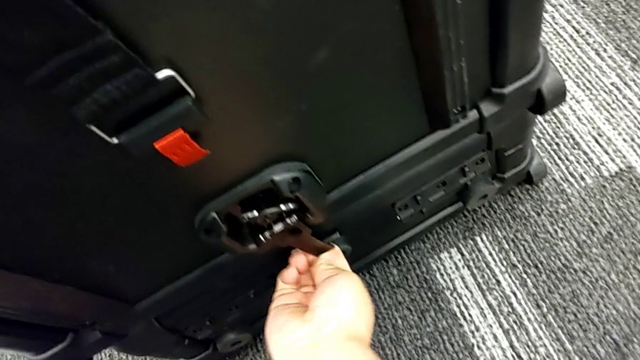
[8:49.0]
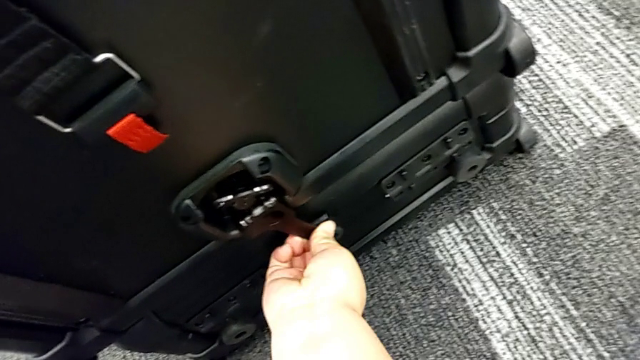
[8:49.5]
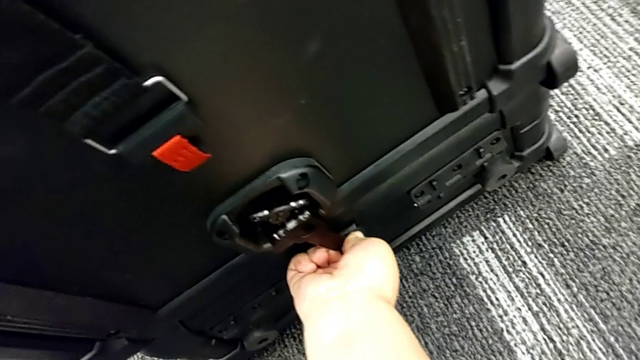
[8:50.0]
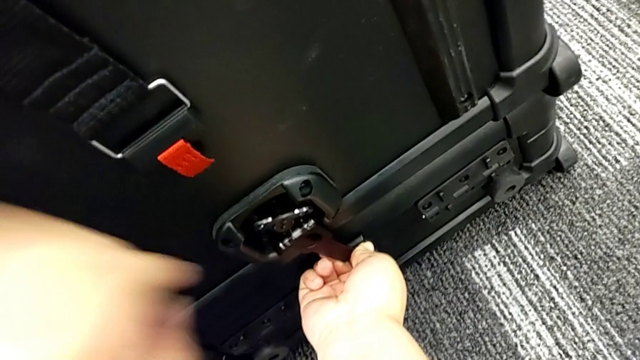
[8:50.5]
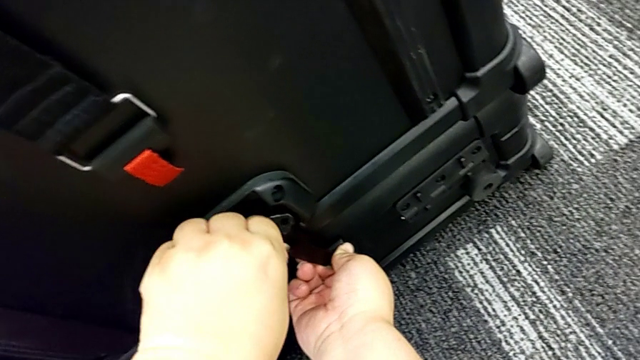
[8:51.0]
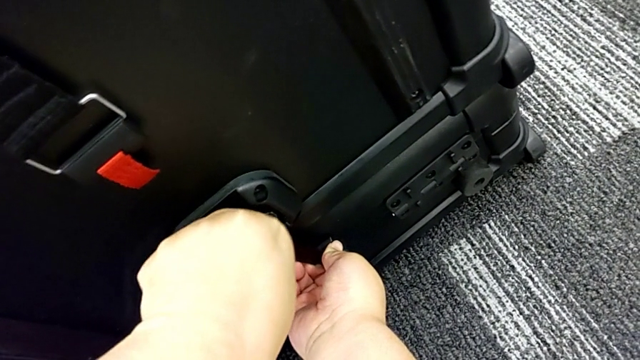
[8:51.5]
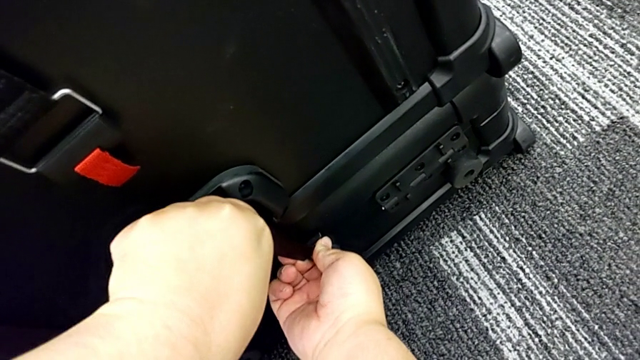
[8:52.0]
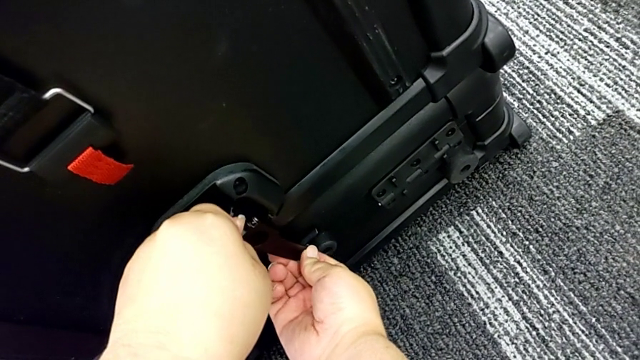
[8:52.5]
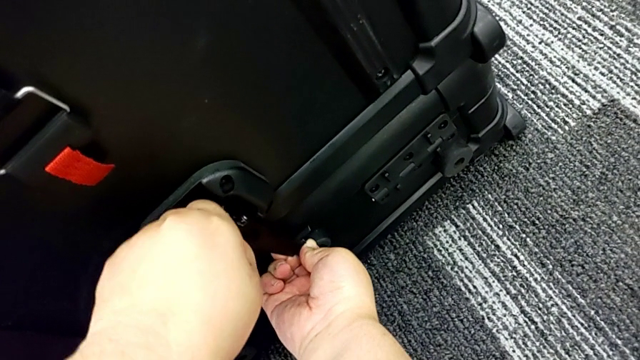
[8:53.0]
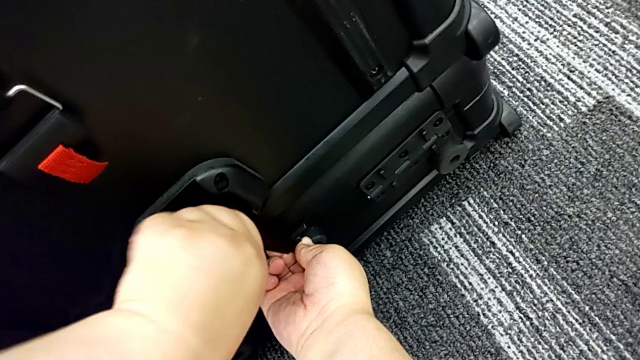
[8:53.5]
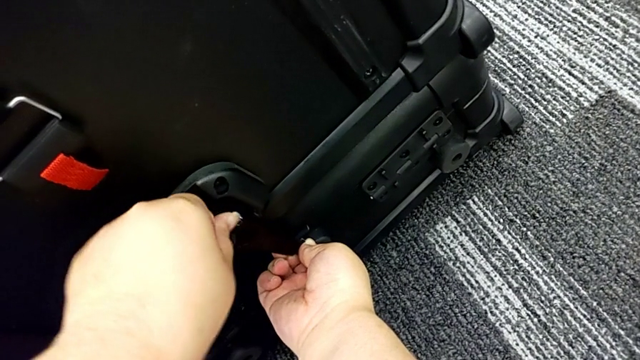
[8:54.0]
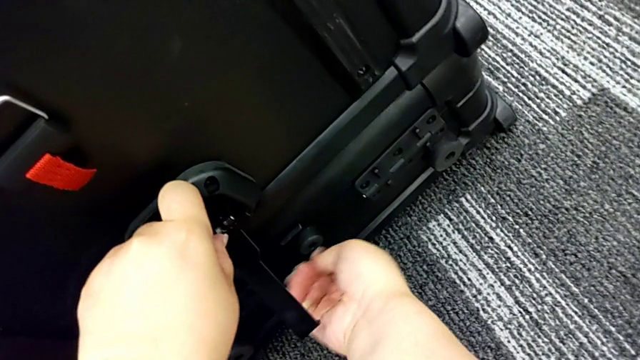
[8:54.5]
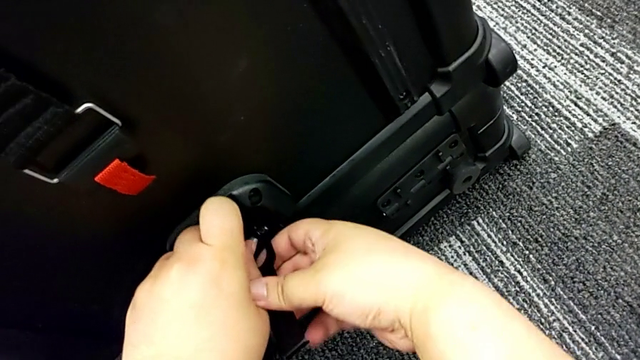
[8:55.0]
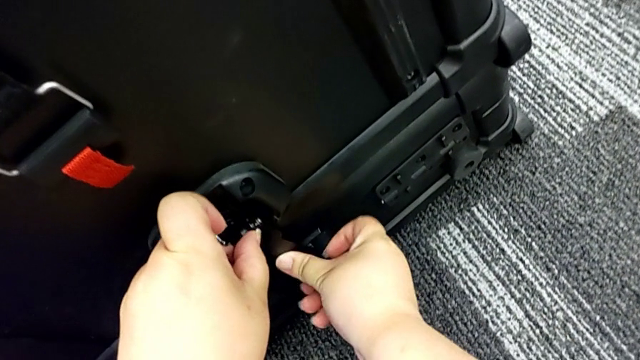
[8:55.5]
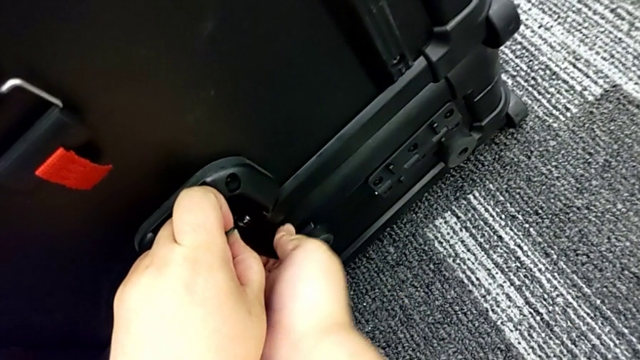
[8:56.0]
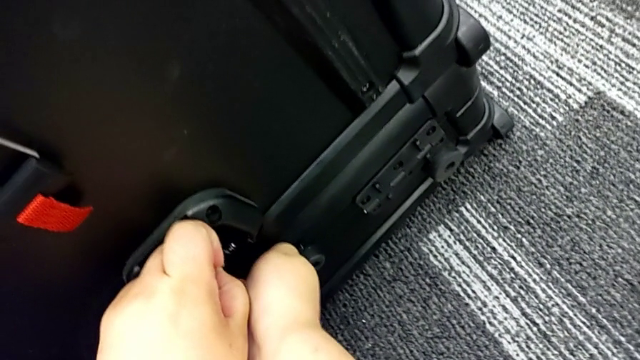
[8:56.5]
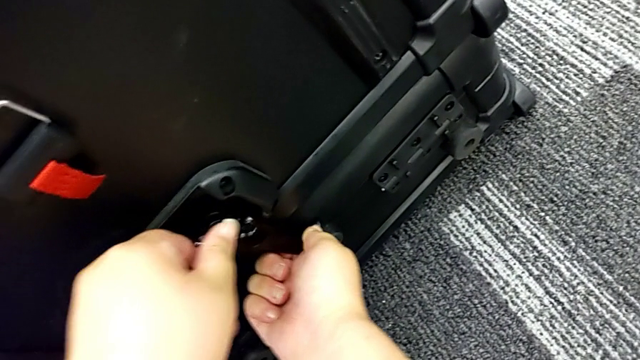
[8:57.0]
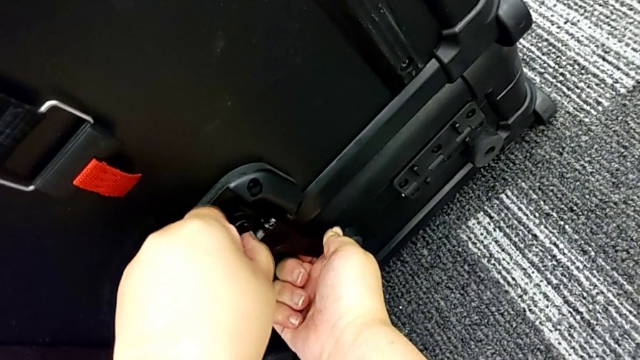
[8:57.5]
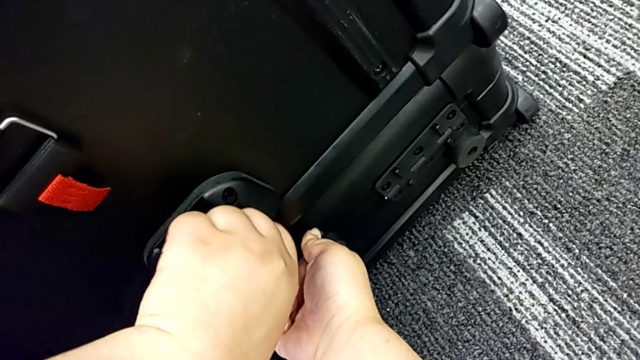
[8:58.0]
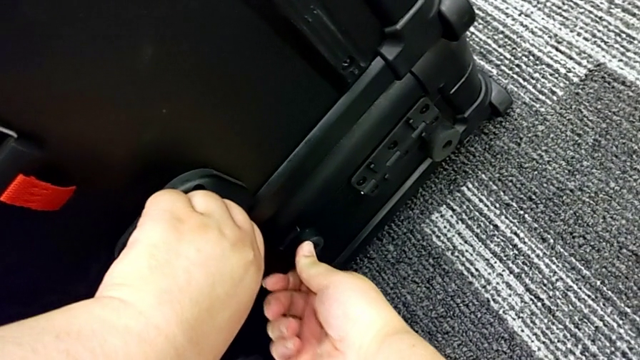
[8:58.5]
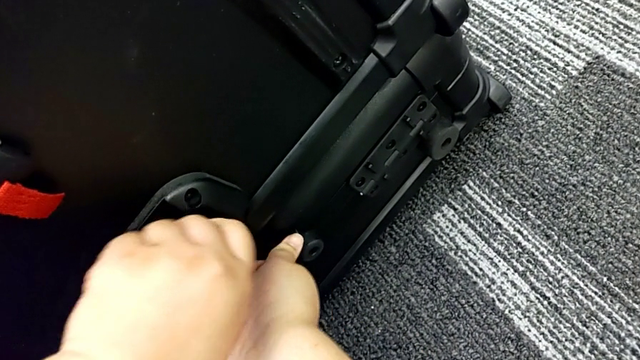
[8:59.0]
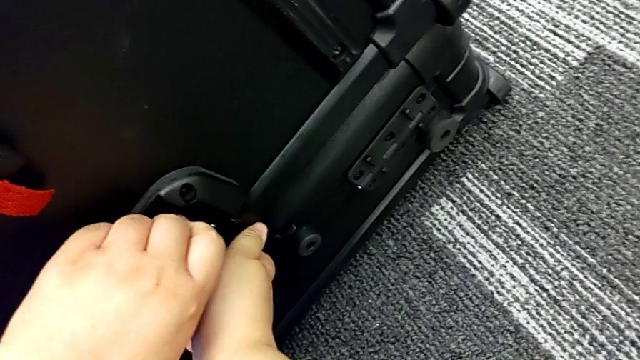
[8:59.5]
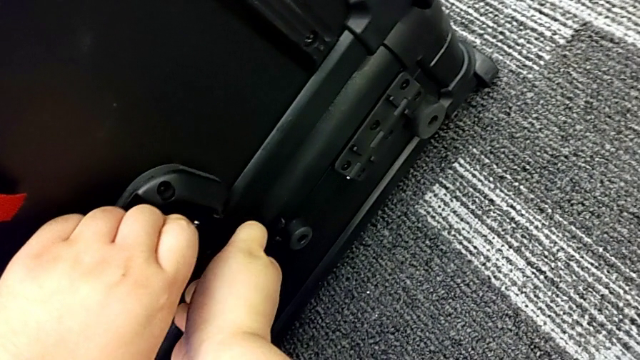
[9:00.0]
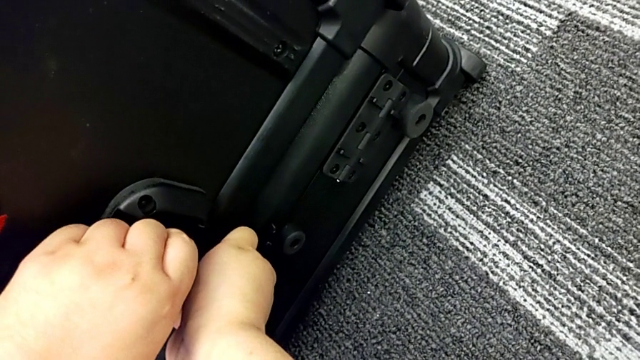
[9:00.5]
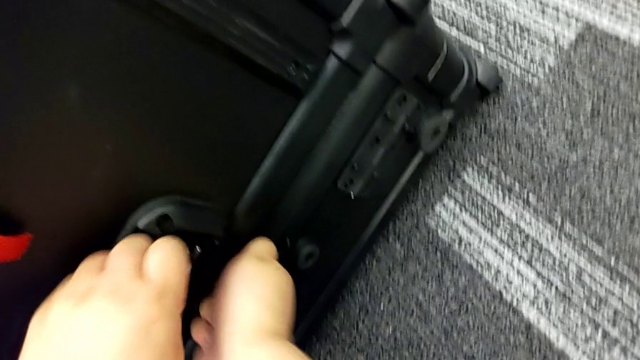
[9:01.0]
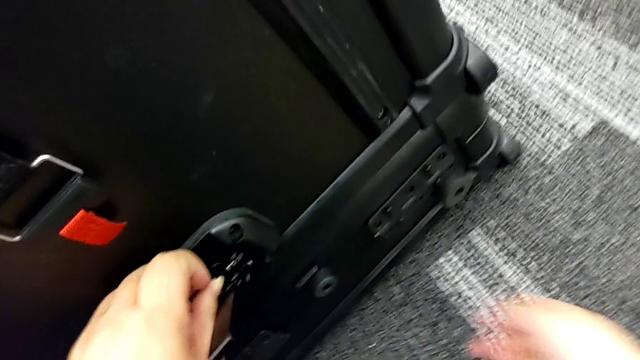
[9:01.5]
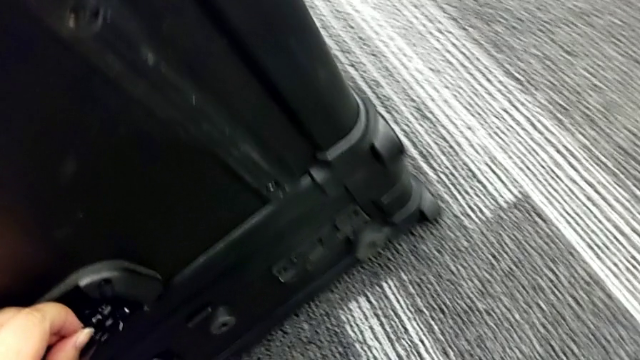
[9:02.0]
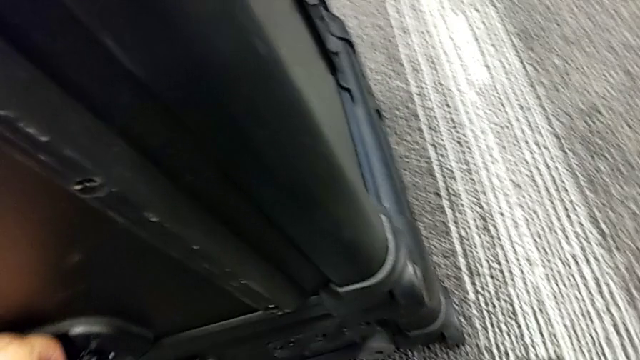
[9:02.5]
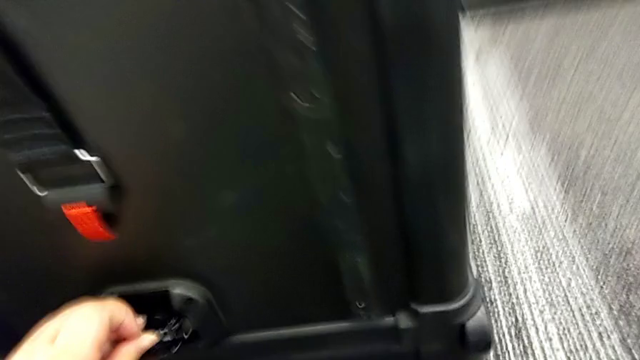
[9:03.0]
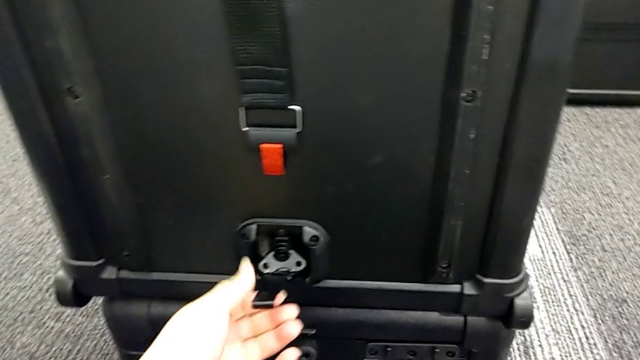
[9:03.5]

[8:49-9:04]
The camera wearer is locking the boxes together. They keep locking and begin to lock the box lock.

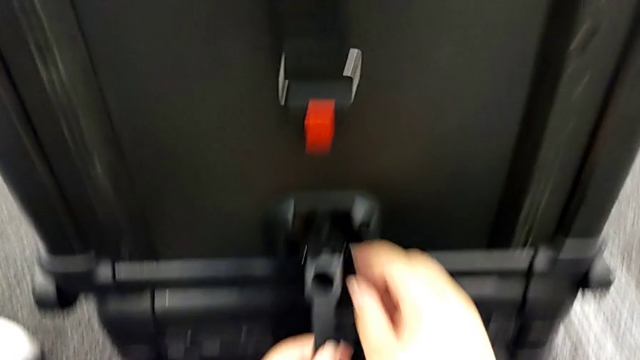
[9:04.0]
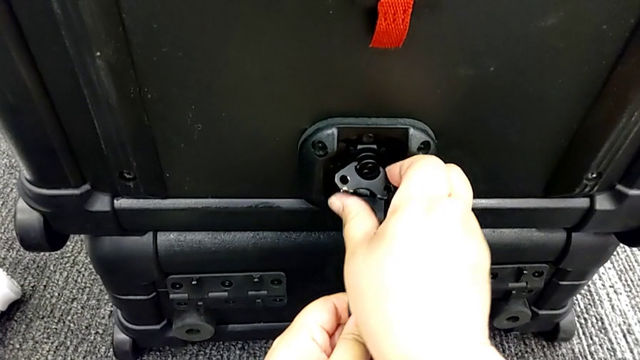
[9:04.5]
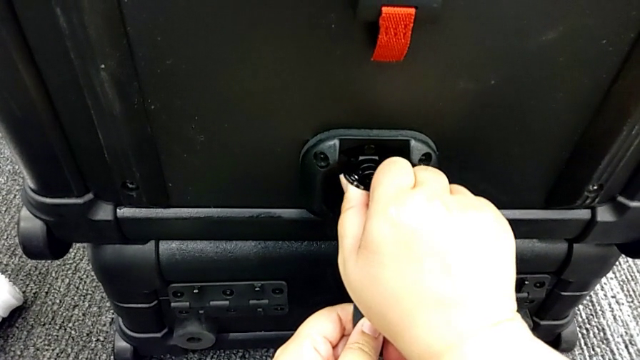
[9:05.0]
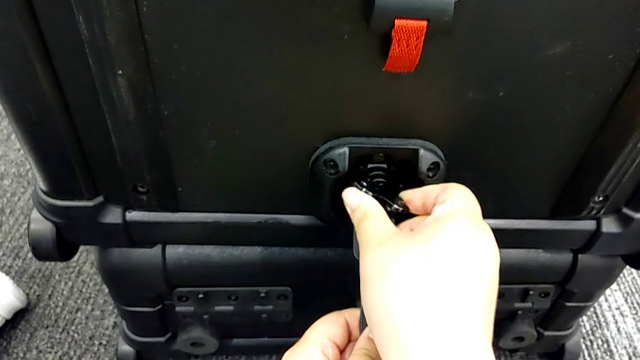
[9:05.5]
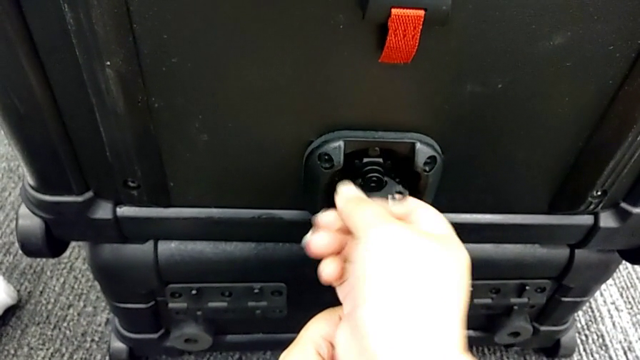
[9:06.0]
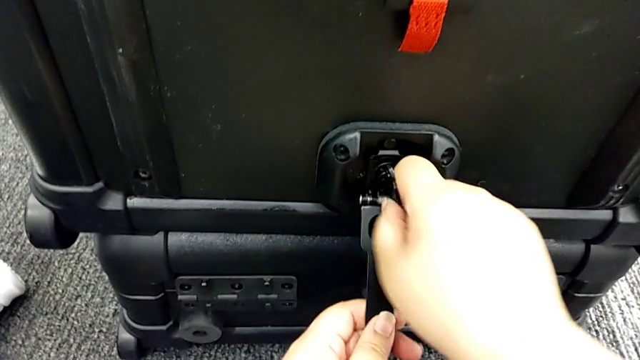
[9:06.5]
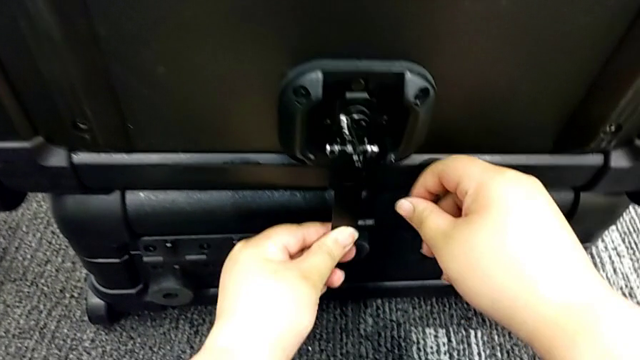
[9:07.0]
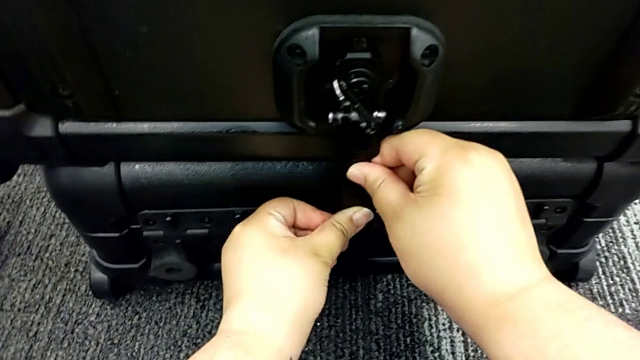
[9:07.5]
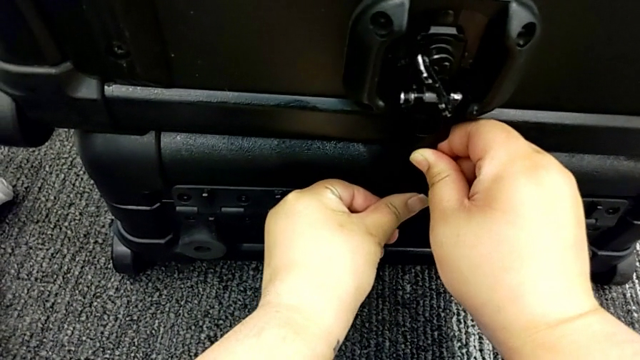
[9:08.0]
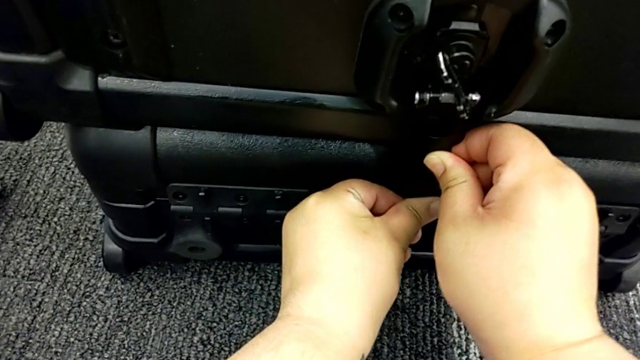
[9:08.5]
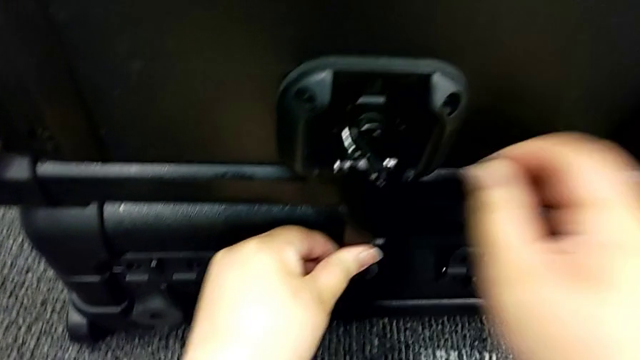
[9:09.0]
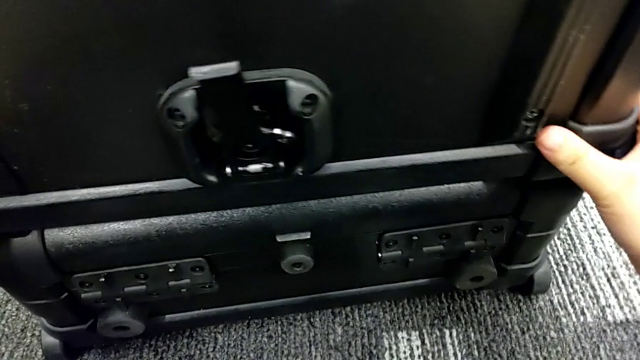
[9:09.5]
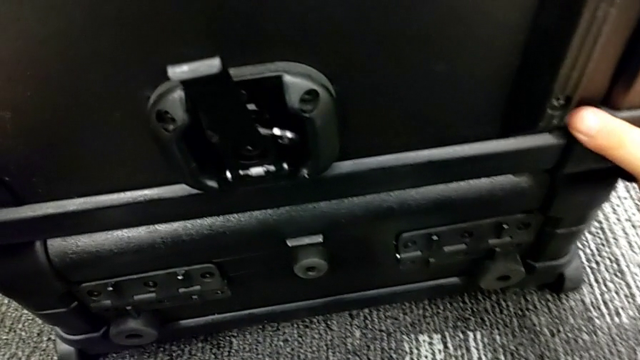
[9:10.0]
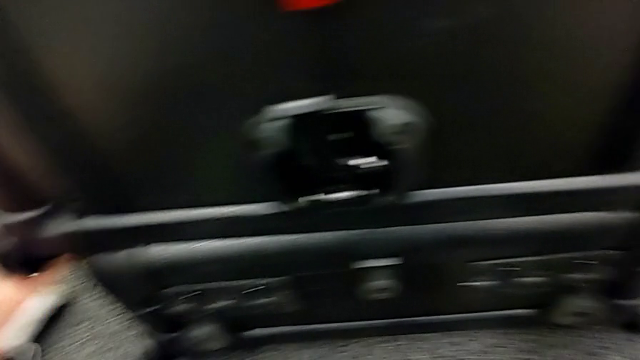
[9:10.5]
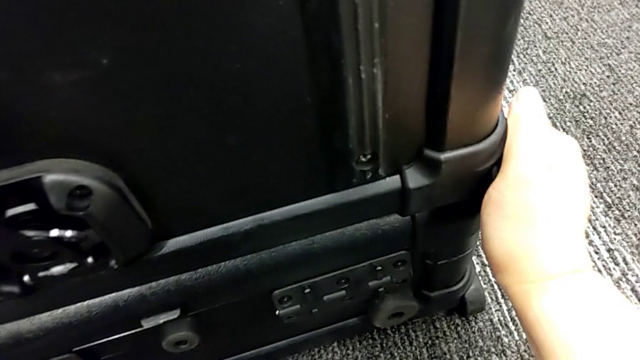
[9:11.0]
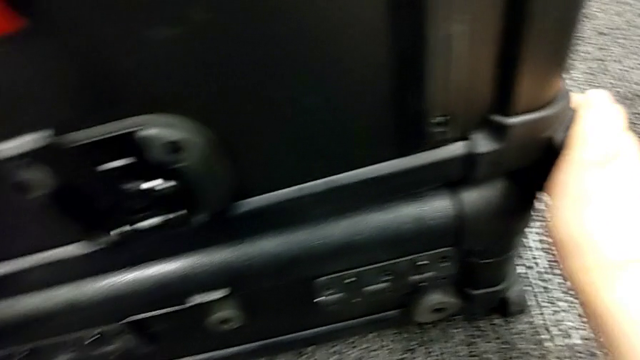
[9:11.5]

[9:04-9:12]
The camera wearer is locking the boxes together. They keep locking the box lock and slide the head box.
